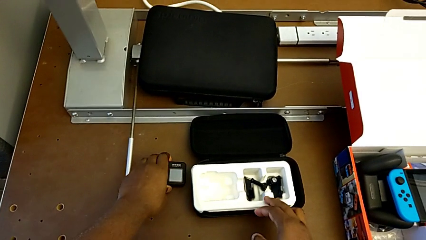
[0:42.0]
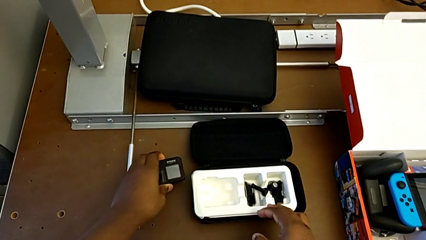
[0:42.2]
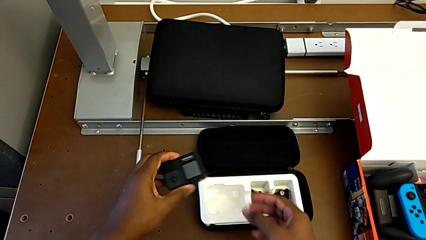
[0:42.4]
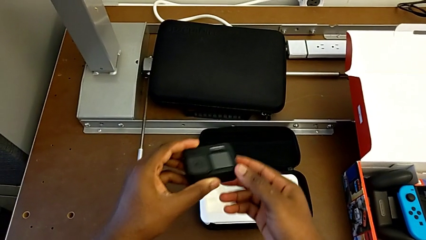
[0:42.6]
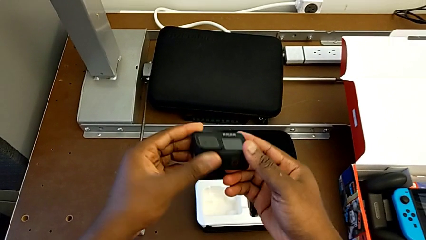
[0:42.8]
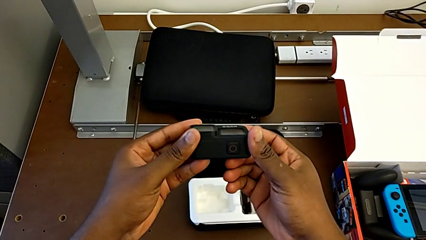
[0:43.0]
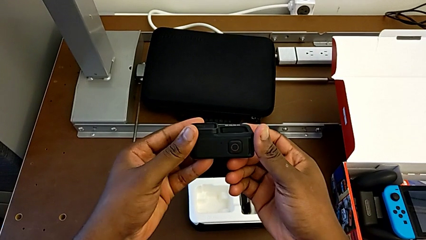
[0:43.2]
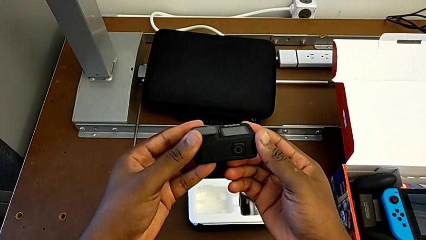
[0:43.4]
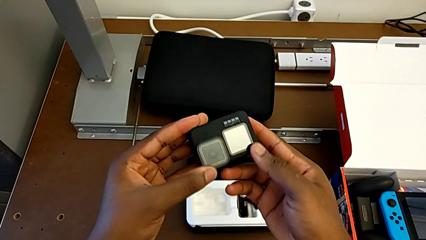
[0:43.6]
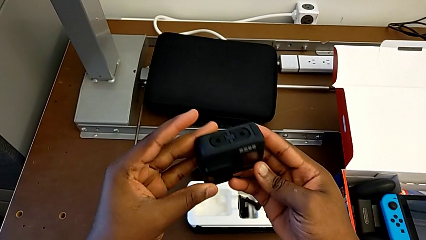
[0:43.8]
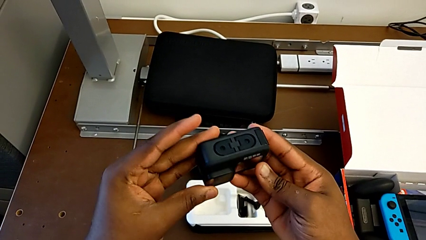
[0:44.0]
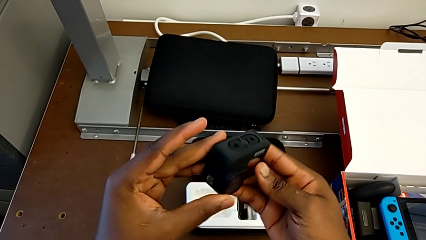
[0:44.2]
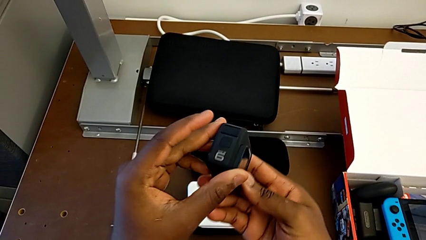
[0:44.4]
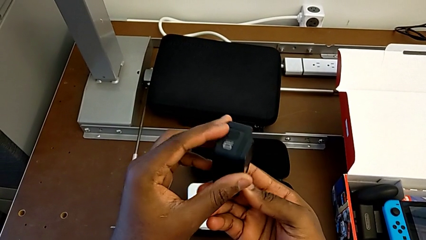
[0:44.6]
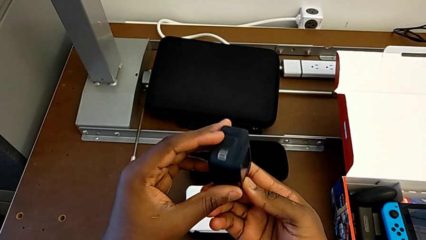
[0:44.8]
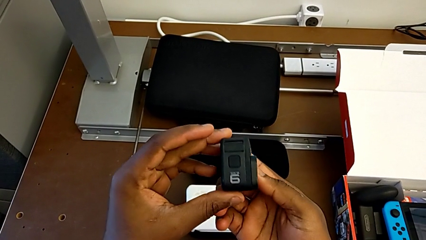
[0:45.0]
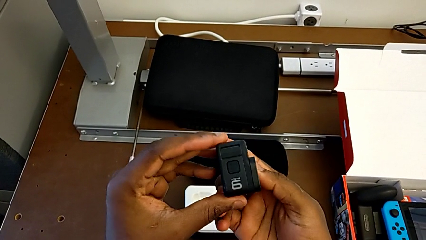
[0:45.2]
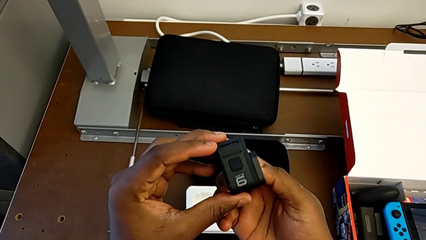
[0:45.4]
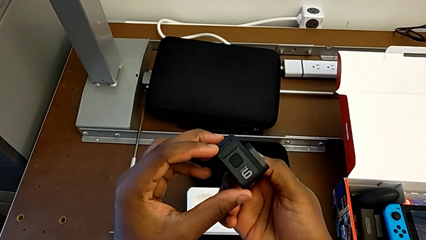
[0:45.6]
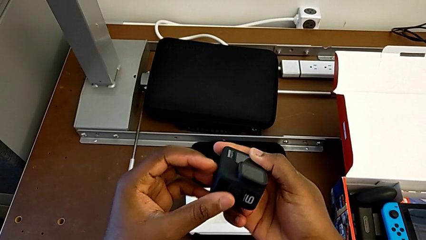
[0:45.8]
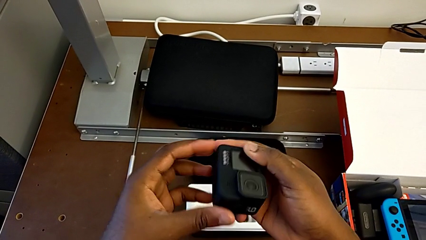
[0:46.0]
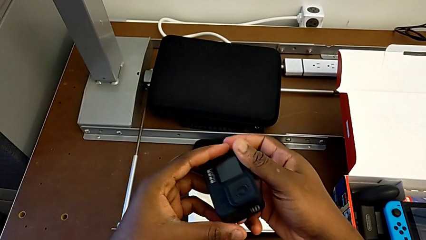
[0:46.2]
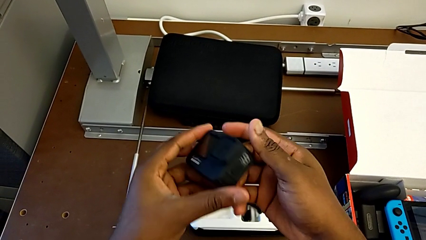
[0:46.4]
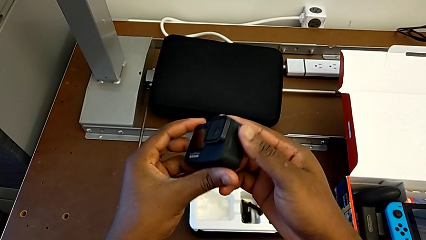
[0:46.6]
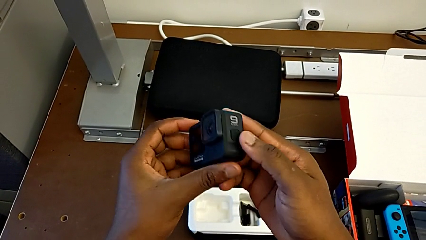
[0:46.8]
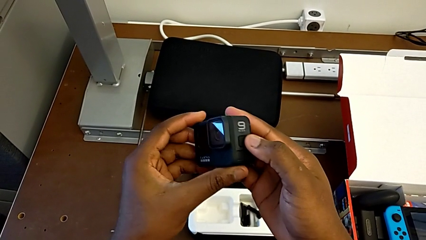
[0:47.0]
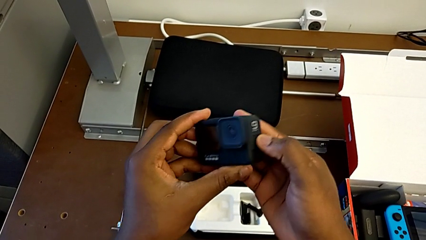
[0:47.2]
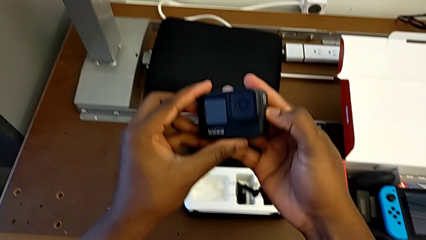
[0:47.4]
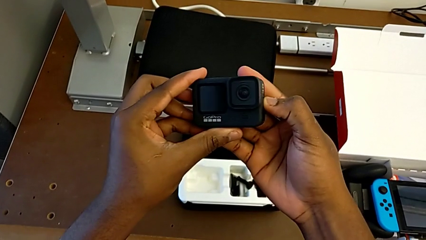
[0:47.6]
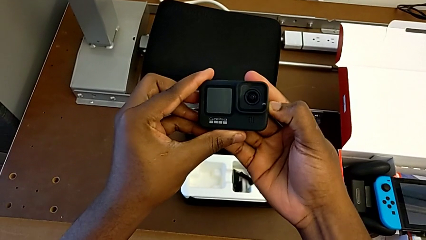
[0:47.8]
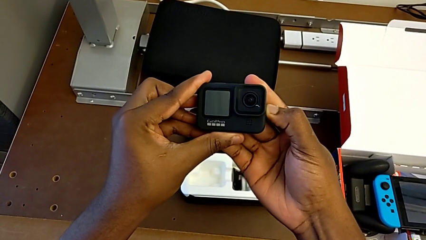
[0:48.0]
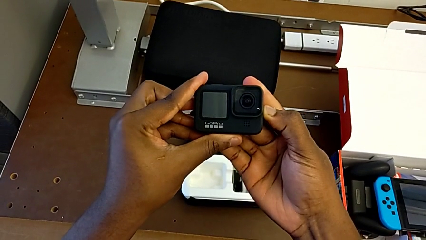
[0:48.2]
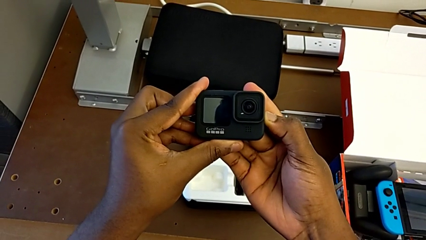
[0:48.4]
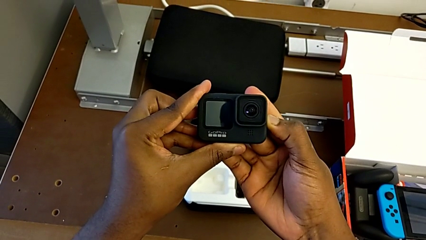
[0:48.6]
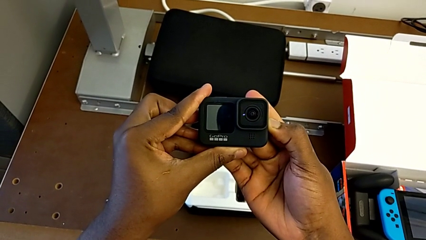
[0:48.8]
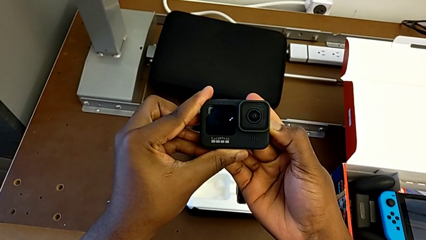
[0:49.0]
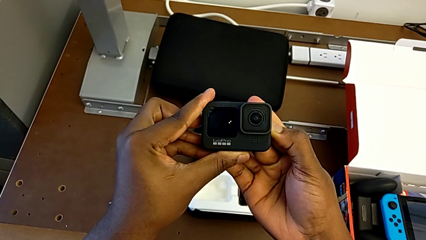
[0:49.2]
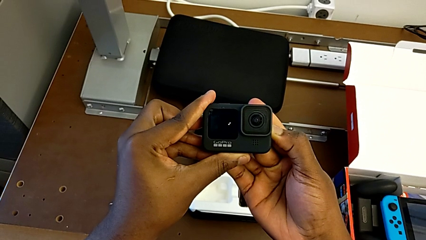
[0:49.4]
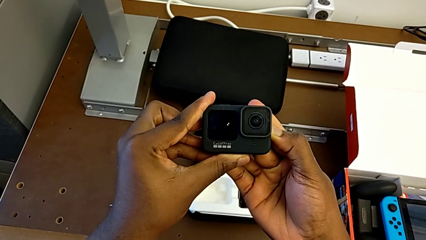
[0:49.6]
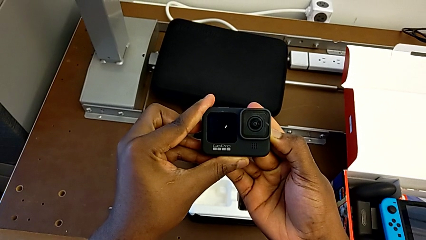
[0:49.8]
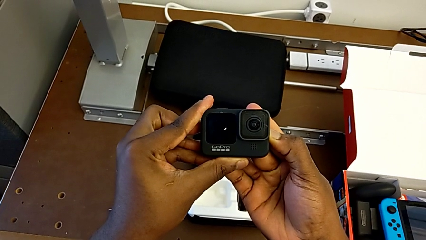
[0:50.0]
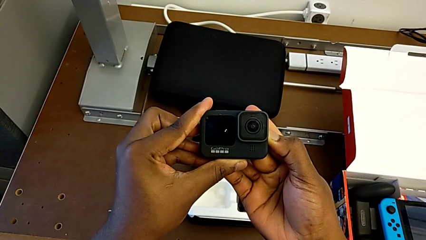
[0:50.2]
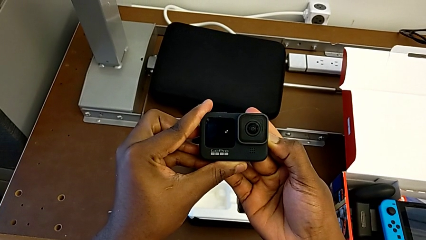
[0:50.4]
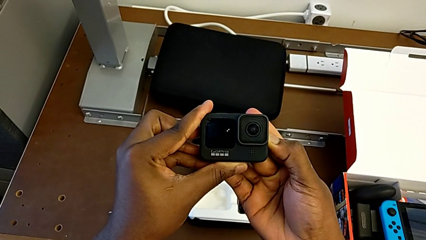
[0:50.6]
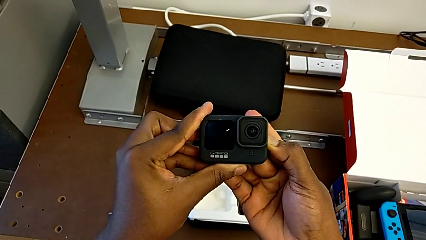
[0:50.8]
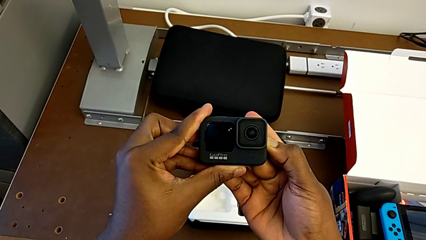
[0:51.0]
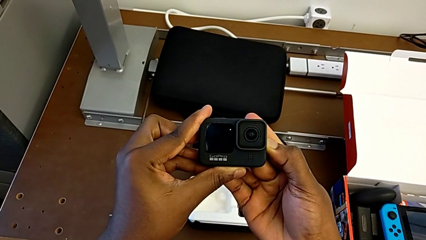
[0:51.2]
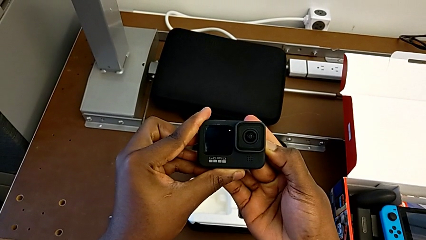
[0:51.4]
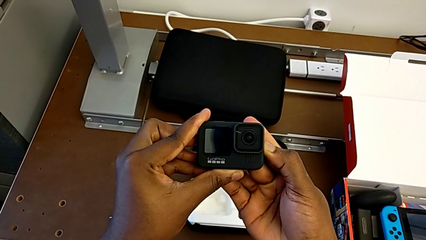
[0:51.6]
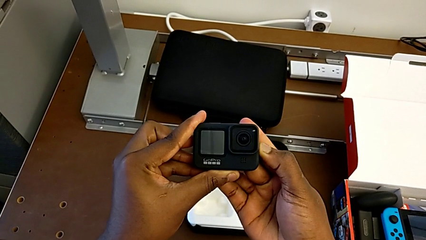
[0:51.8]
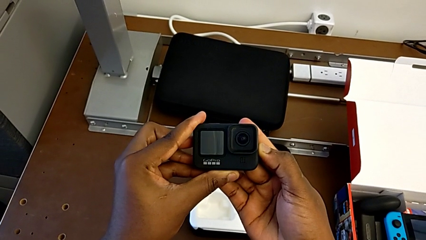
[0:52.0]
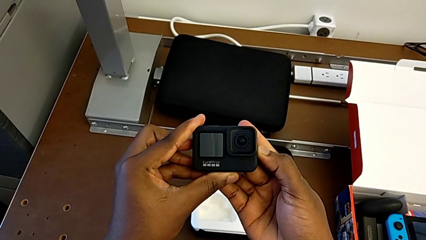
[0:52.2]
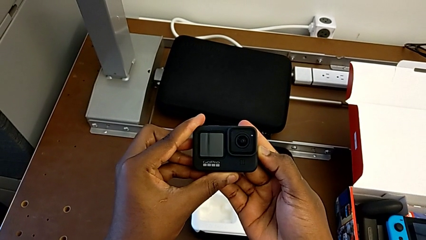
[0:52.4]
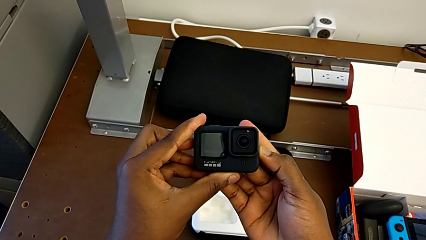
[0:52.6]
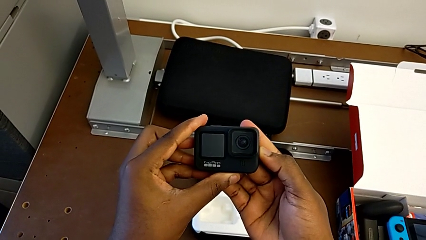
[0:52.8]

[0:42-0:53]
The camera wearer turns on the GoPro. They inspect the button and press it.

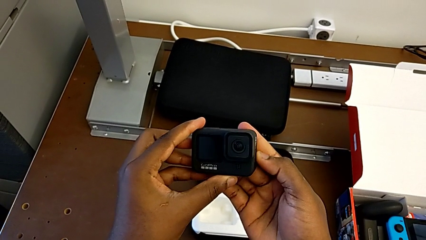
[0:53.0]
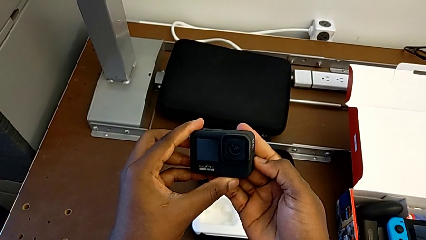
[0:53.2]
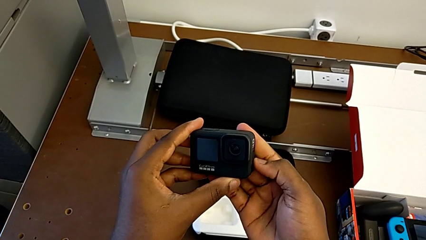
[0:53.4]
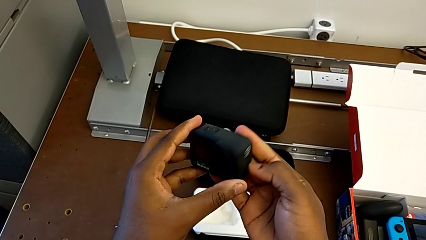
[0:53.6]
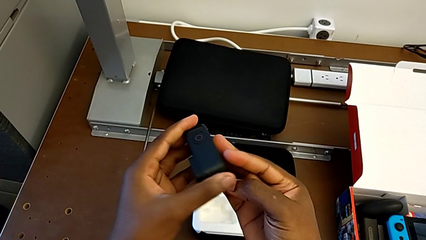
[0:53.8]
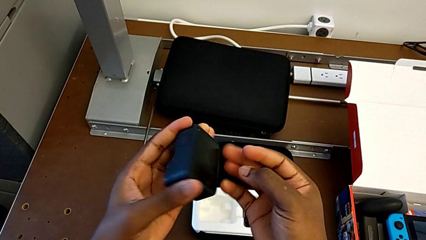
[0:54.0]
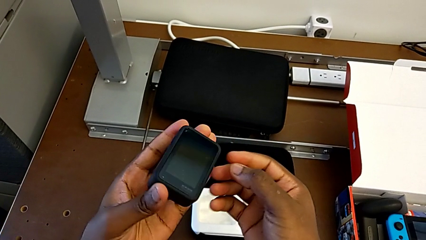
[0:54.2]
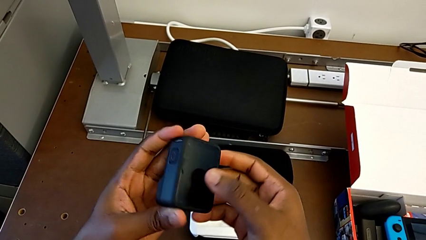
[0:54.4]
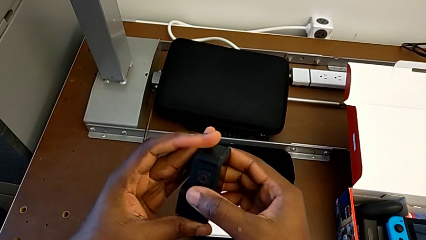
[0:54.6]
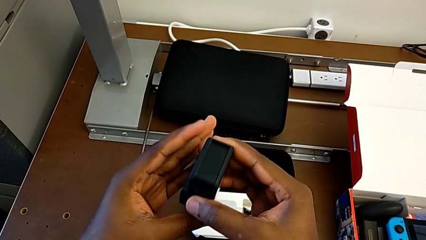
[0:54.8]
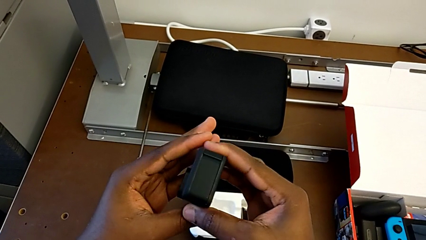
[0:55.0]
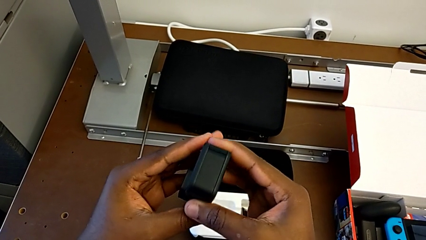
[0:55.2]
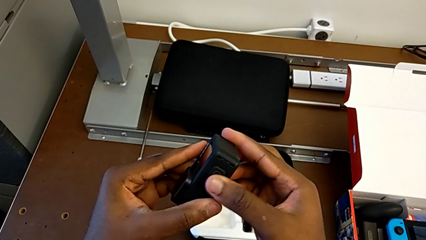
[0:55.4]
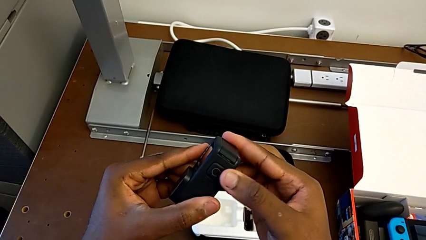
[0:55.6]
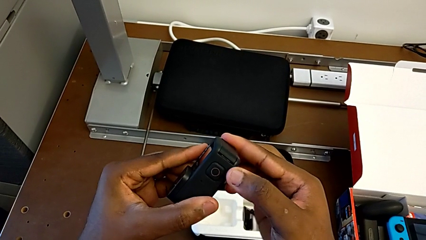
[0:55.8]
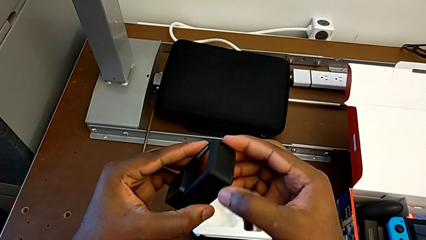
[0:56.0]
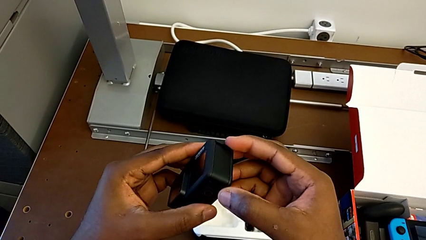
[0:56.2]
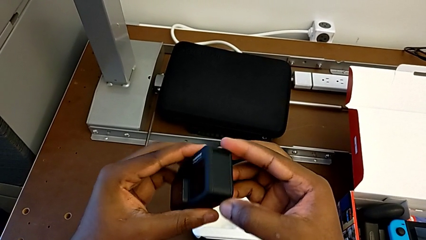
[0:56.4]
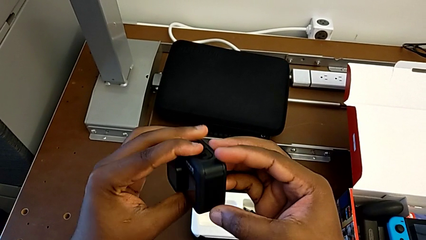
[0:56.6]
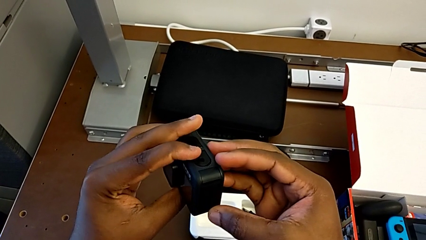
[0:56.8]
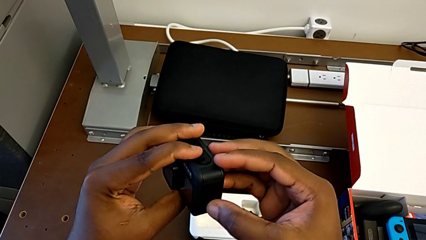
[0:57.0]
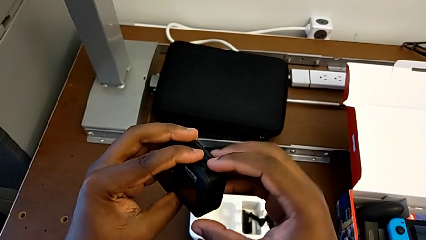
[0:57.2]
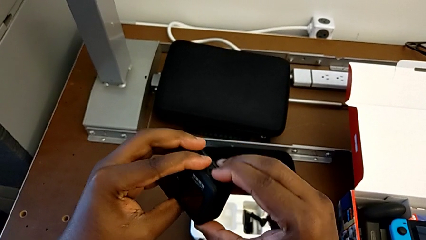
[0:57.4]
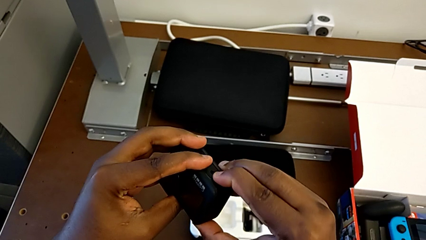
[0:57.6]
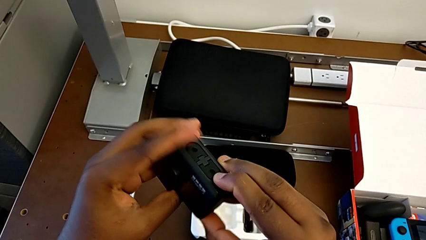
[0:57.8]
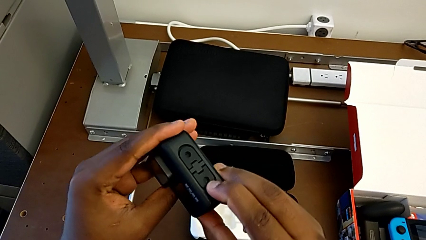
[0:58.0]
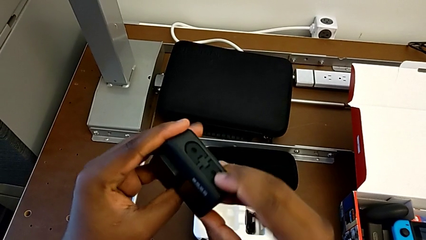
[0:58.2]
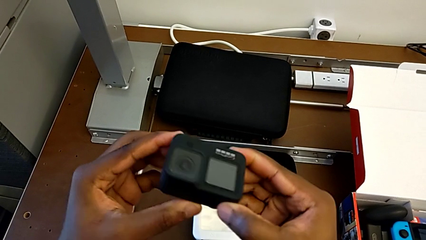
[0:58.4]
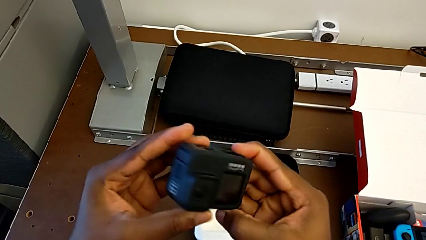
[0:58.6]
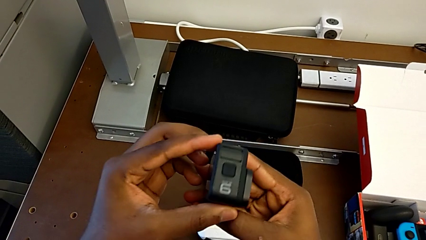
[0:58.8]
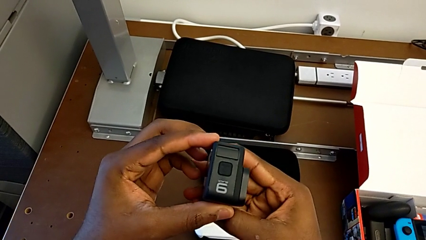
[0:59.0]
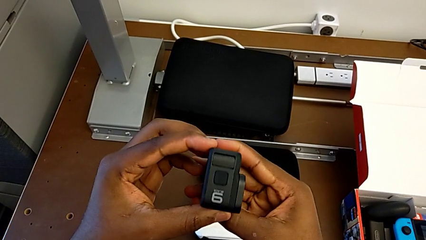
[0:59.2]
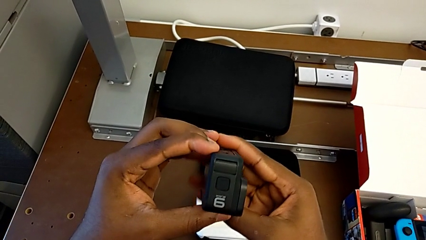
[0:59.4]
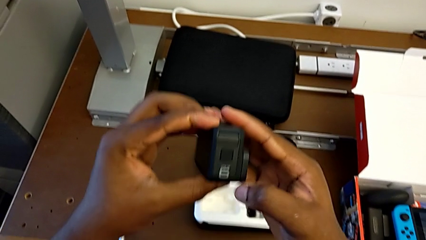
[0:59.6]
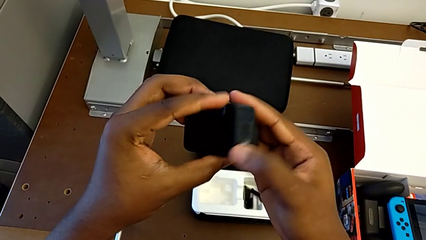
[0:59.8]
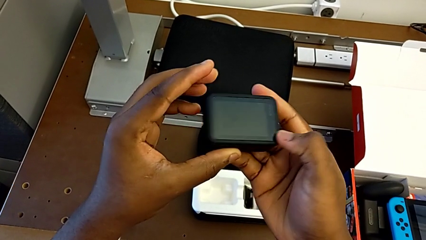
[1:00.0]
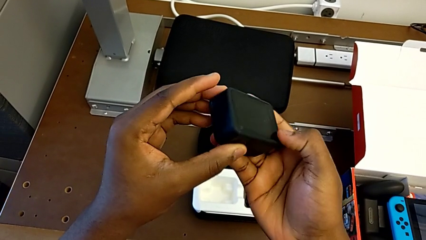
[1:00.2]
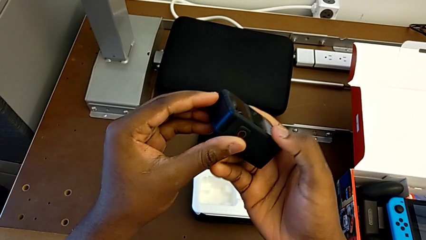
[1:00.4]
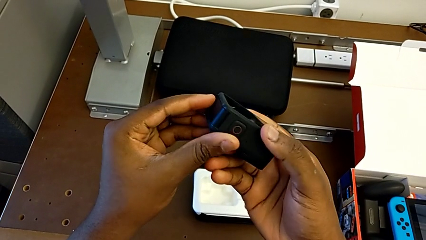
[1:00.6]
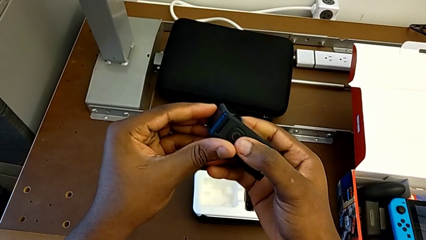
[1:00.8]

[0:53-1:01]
The camera wearer is changing the battery of the GoPro. They rotate the GoPro.
